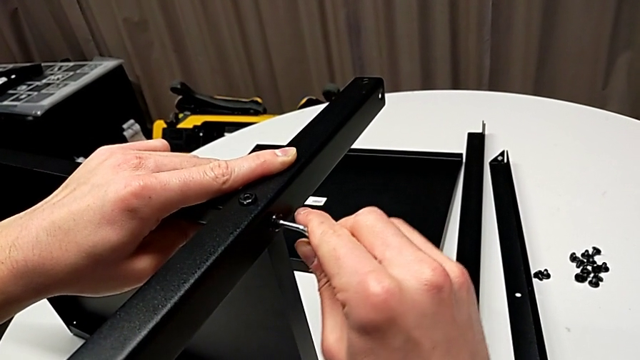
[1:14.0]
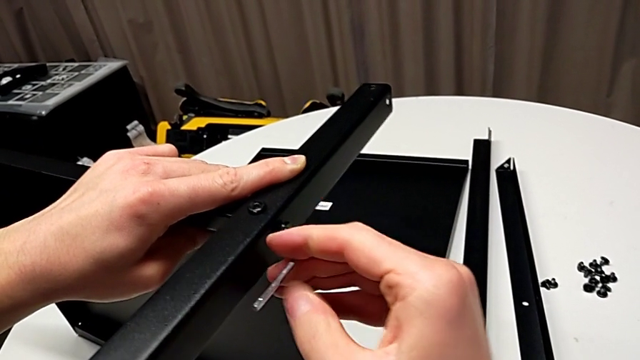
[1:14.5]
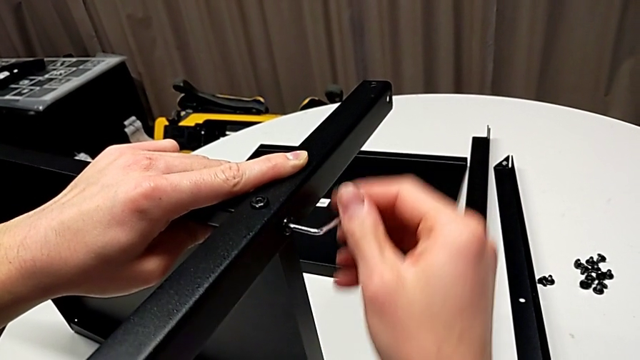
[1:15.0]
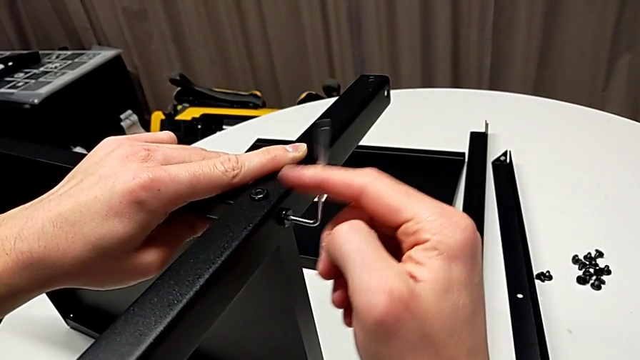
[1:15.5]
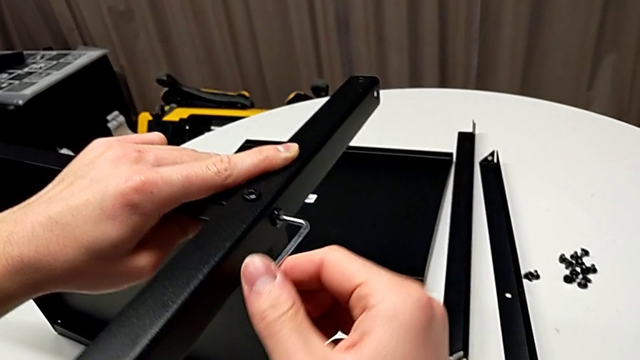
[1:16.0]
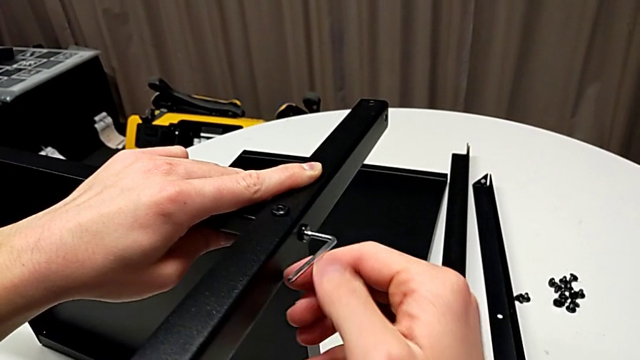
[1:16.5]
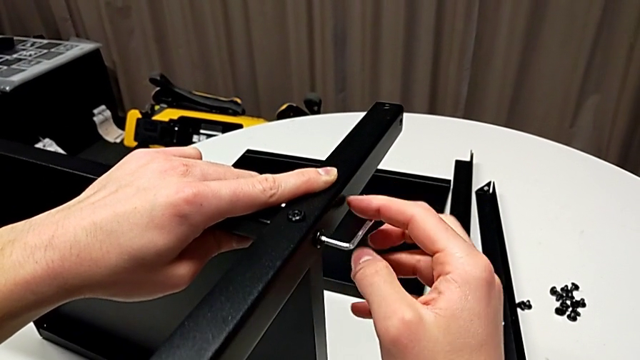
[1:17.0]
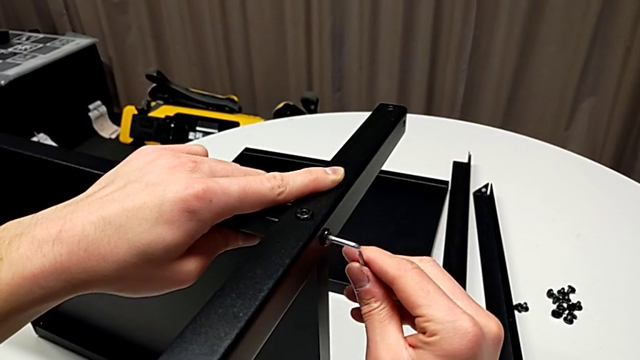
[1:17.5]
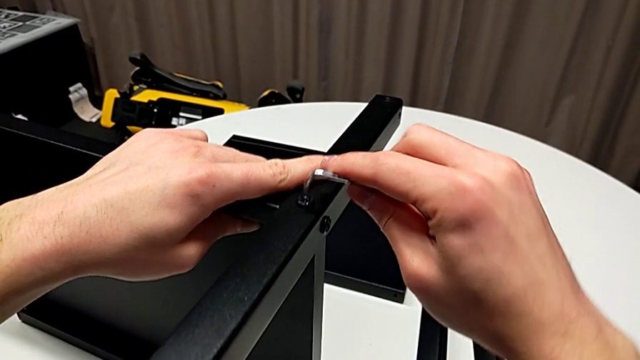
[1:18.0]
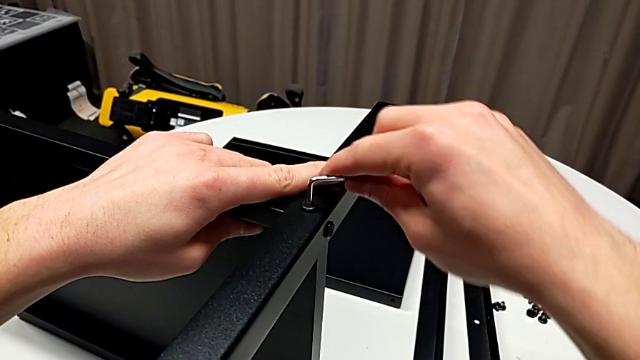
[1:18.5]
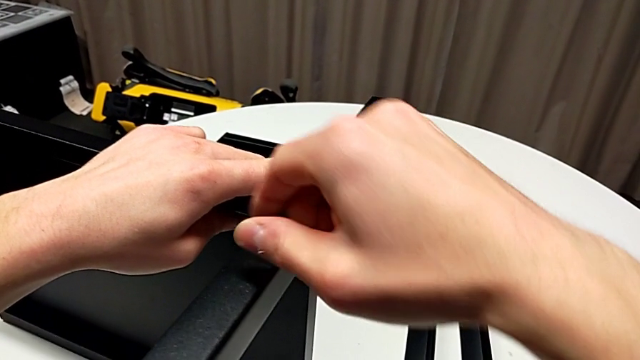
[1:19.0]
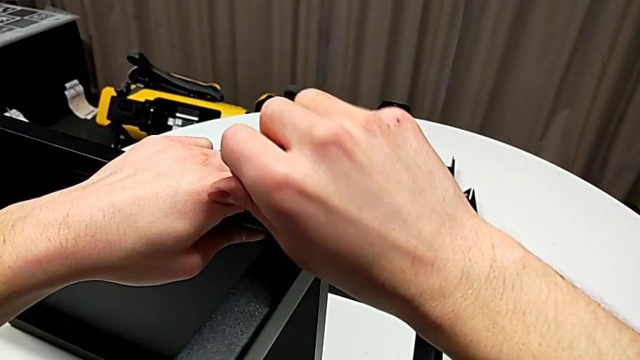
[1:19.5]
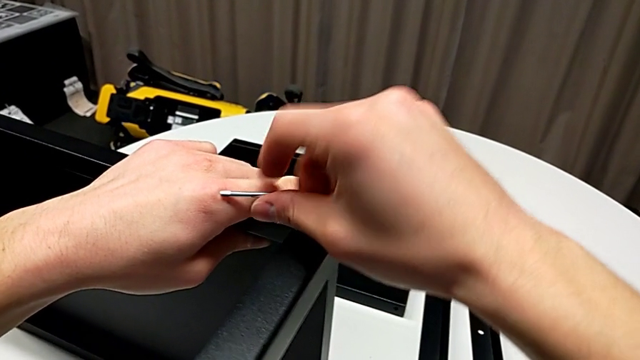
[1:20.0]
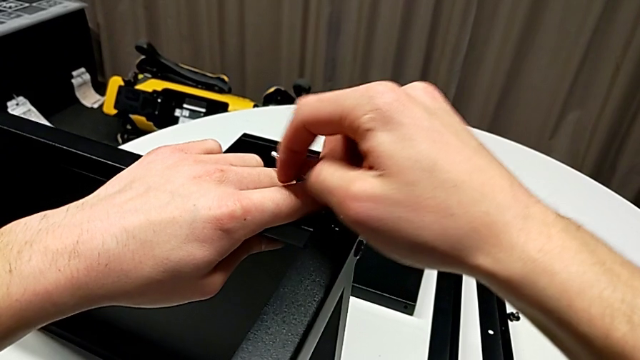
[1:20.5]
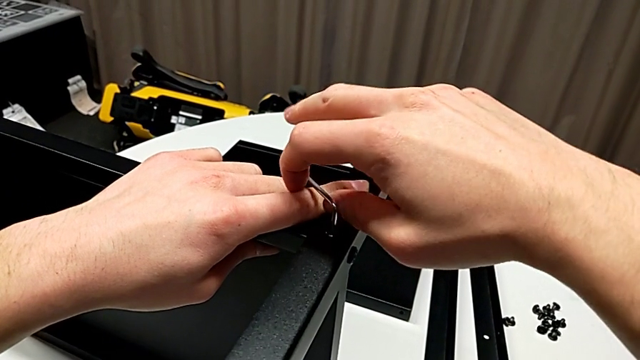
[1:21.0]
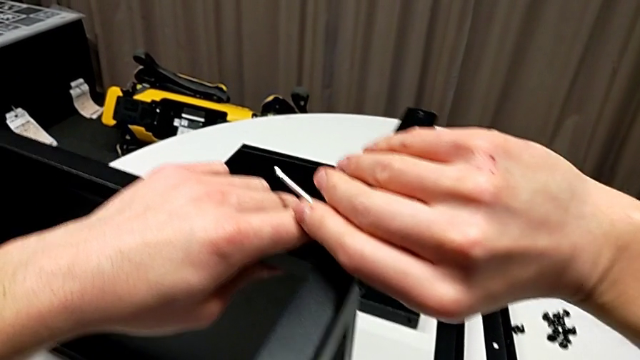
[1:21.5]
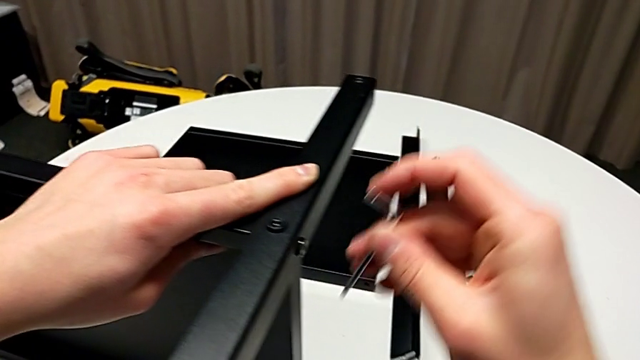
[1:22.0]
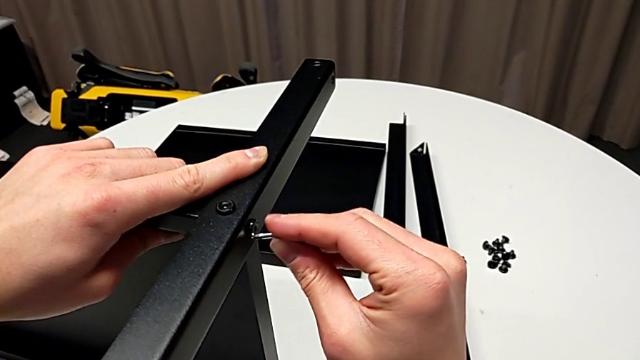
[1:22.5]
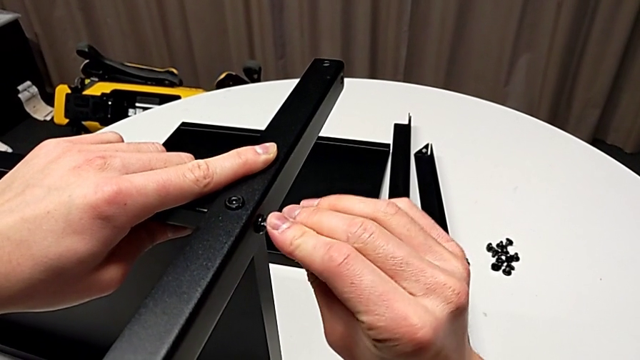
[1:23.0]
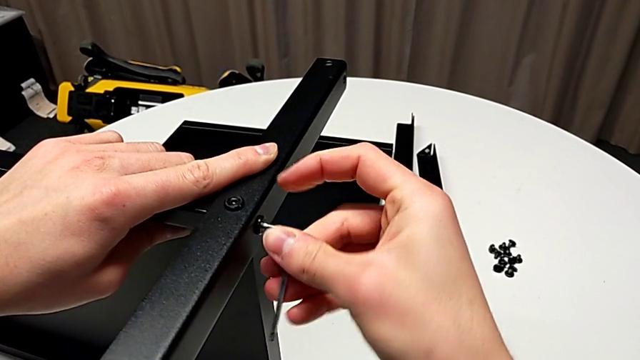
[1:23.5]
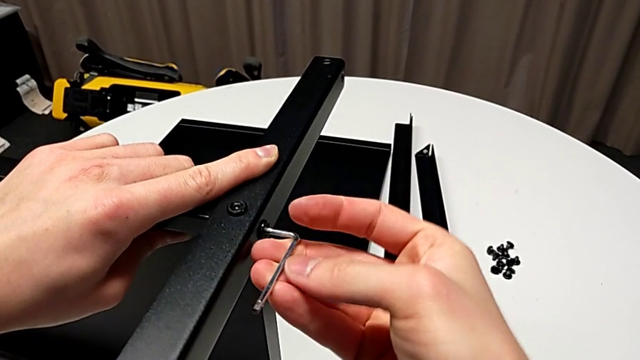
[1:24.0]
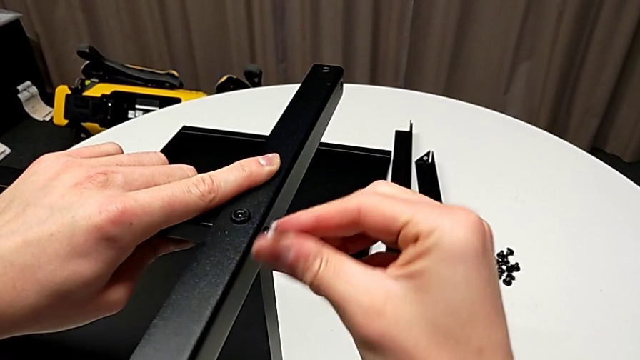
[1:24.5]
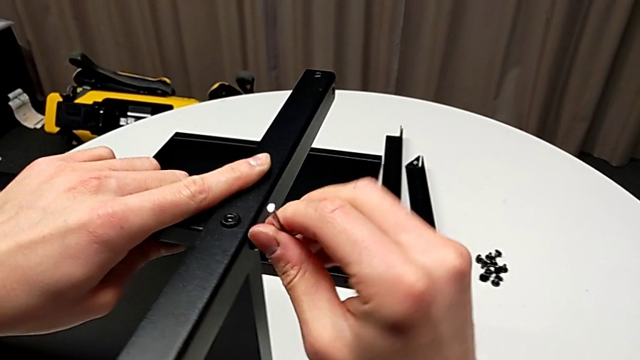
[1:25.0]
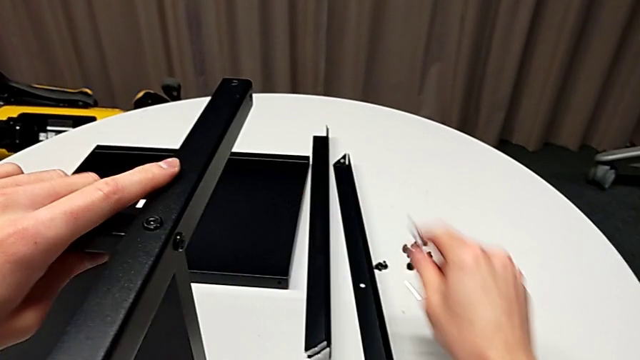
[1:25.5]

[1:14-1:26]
The camera wearer is assembling the first leg of the shelf. They screw the hex socket head, withdraw the Allen wrench, insert it, screw the hex socket head, withdraw the Allen wrench, insert it, screw the hex socket head, withdraw the Allen wrench and place it.

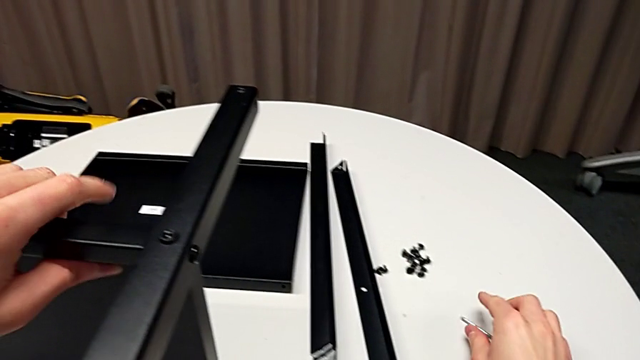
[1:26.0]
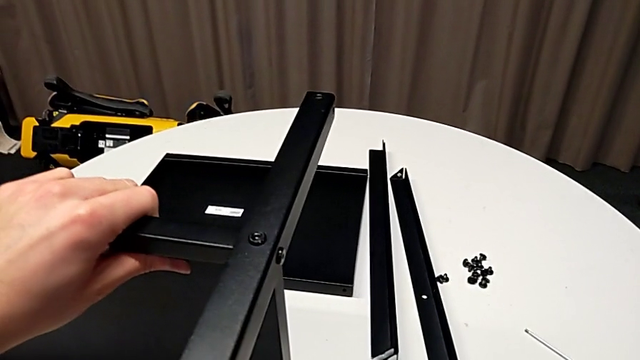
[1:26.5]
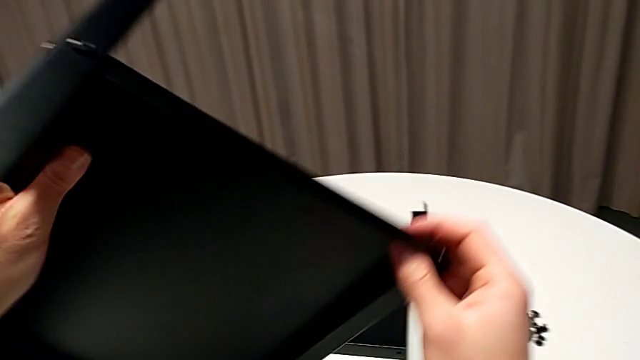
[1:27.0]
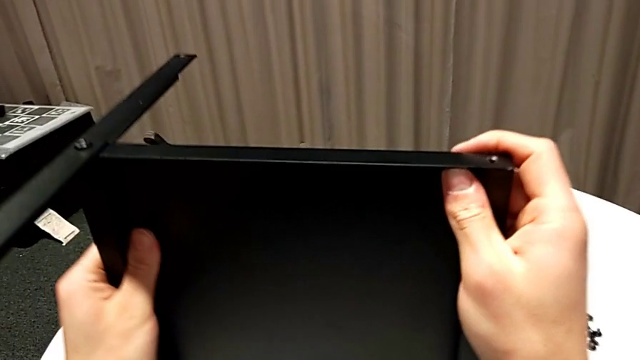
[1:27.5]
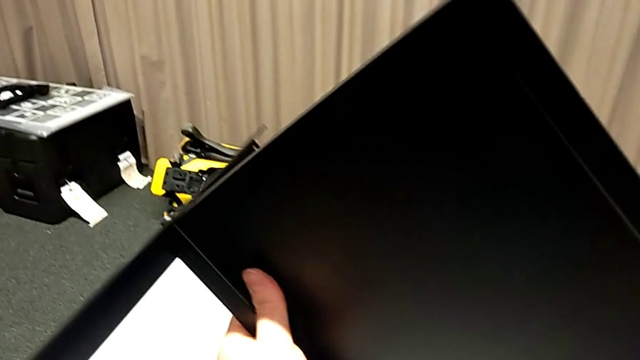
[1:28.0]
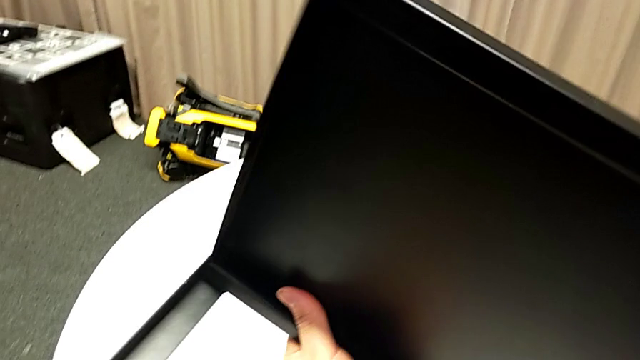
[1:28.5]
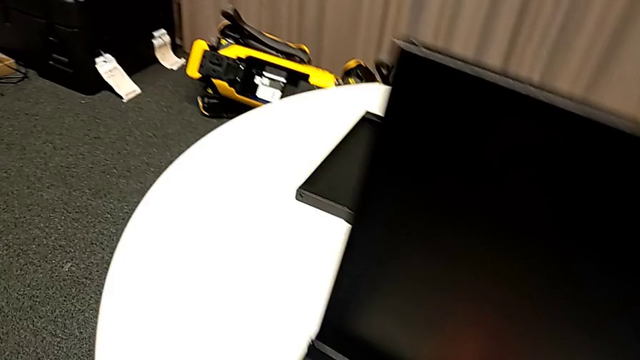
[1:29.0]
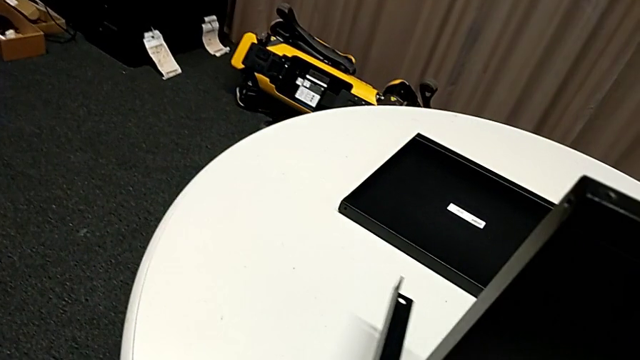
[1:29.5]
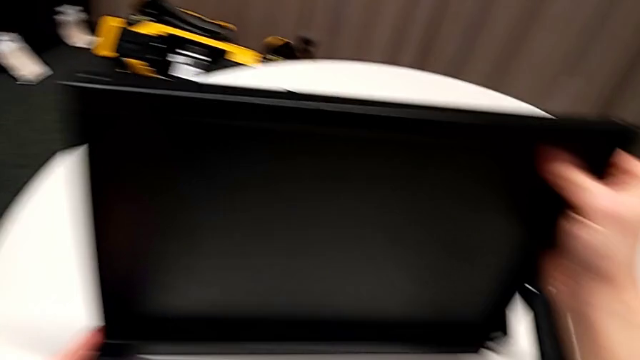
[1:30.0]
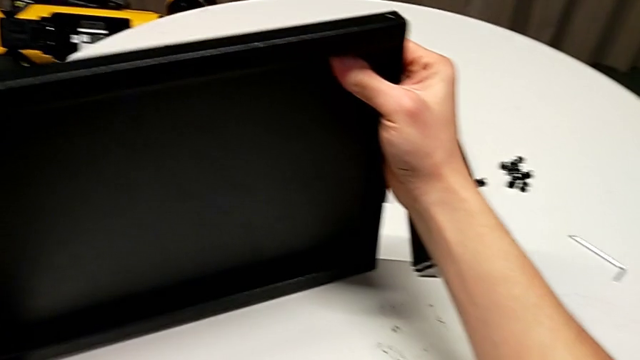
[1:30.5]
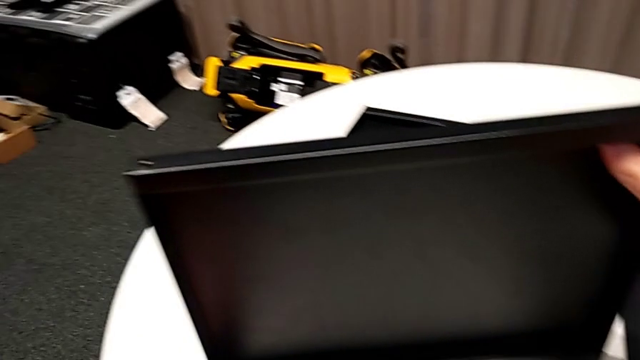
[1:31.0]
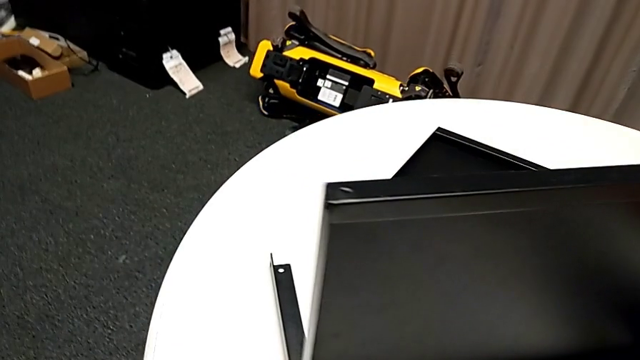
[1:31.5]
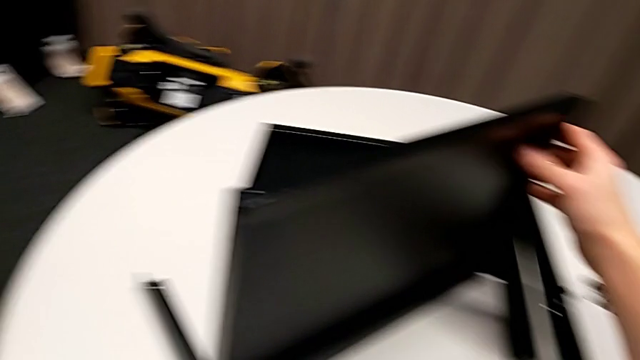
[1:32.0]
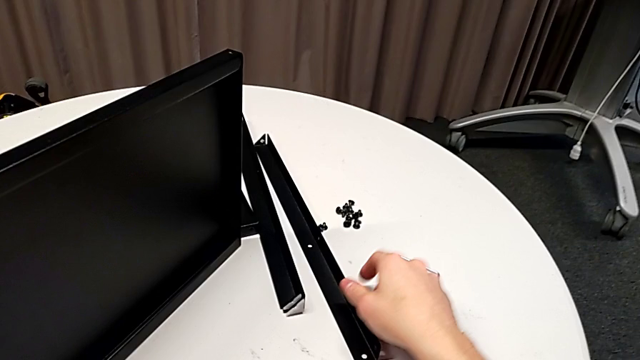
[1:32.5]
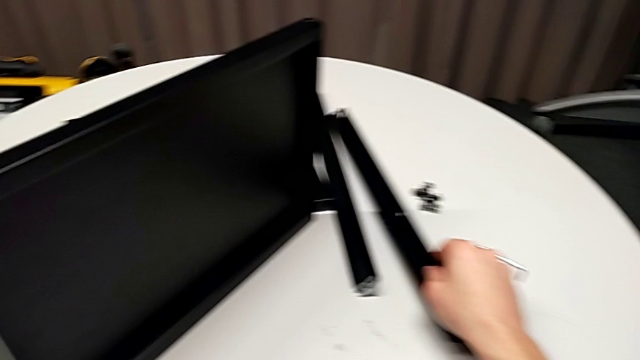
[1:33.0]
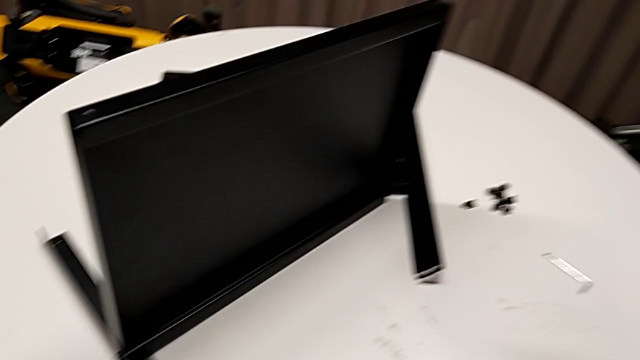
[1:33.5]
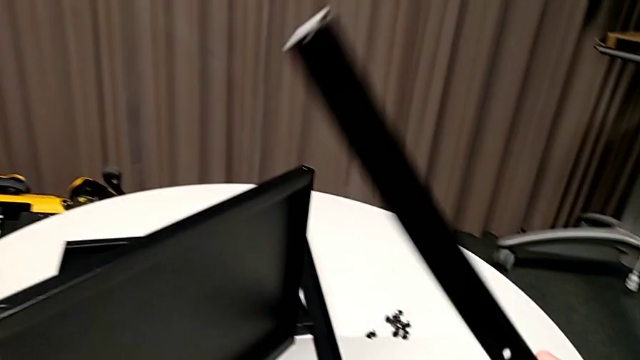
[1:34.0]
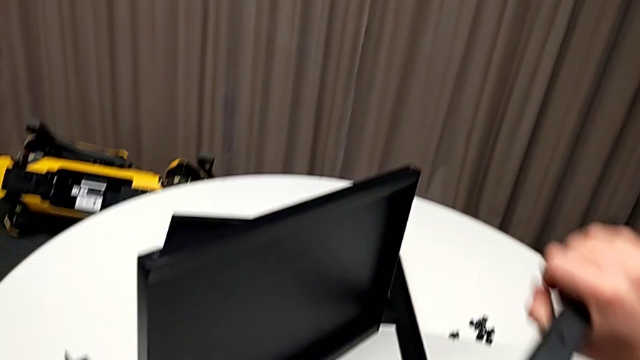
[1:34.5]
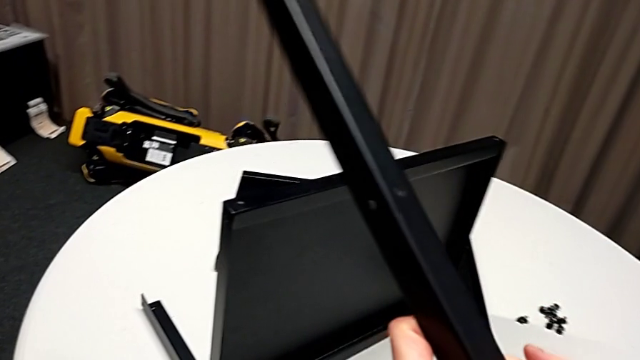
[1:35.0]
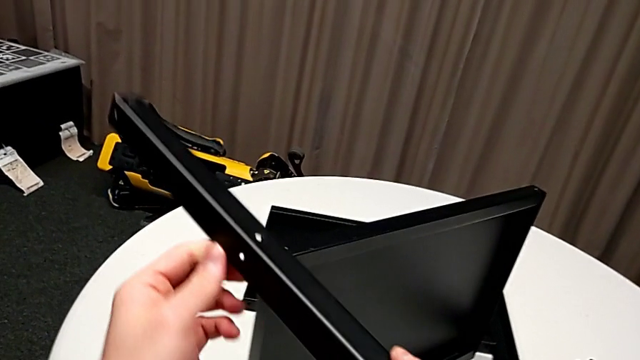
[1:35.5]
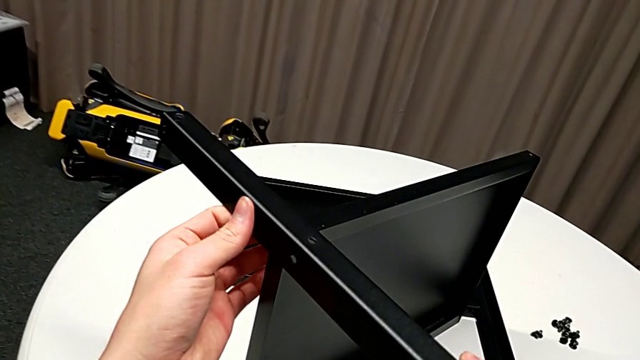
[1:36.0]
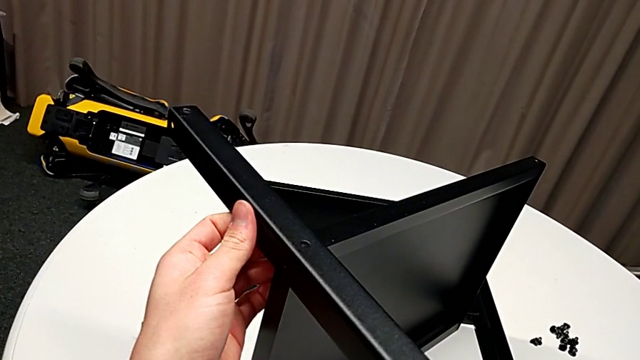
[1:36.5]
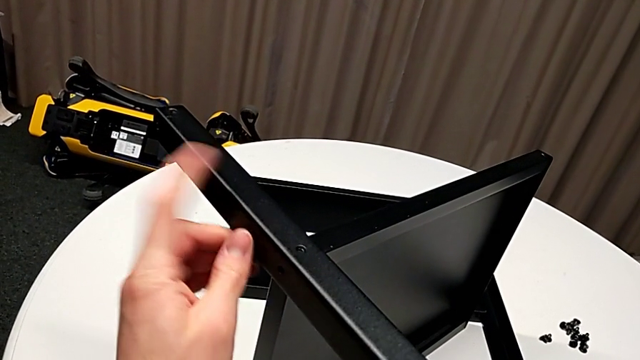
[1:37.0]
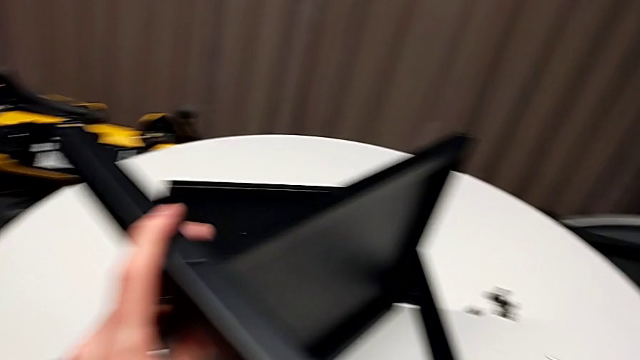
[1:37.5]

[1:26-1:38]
The camera wearer is assembling the second leg of the shelf. They rotate the nightstand, place it, grab the leg, rotate it, place it and align it.
